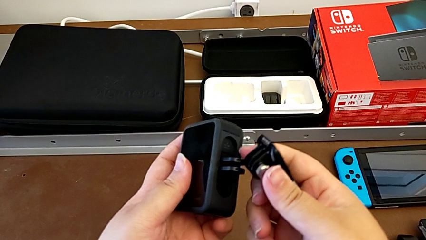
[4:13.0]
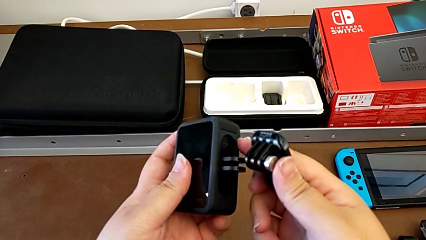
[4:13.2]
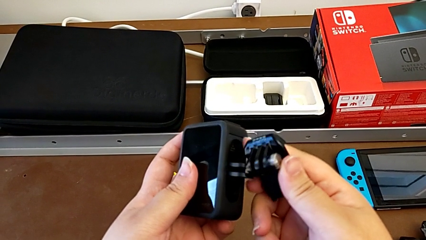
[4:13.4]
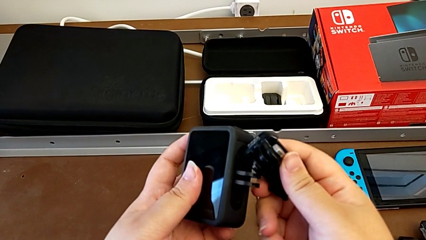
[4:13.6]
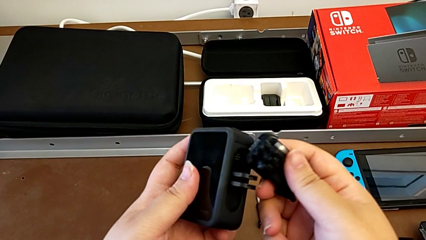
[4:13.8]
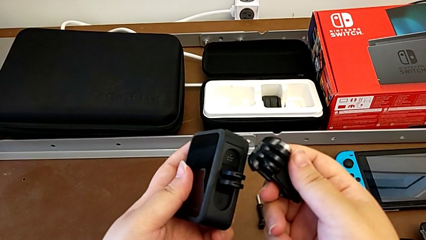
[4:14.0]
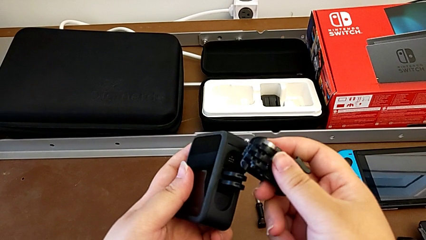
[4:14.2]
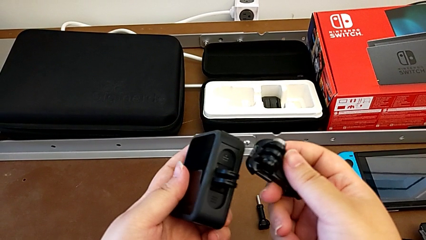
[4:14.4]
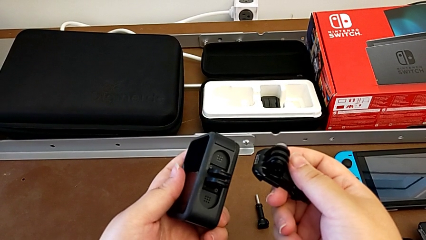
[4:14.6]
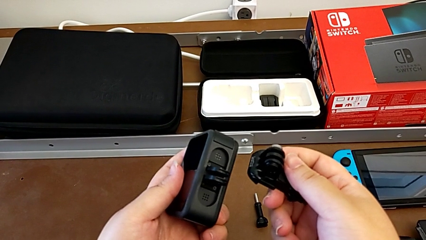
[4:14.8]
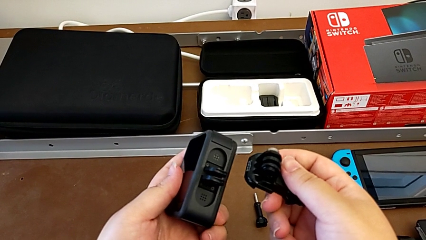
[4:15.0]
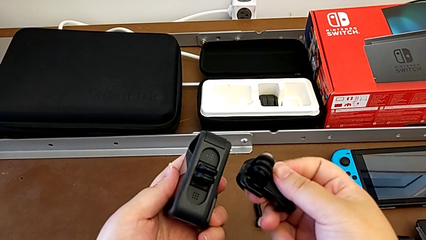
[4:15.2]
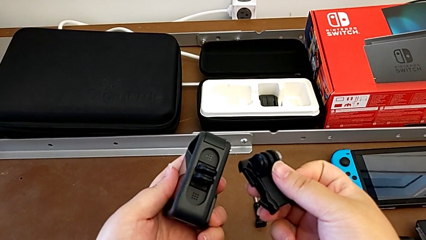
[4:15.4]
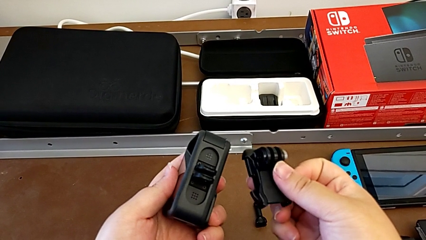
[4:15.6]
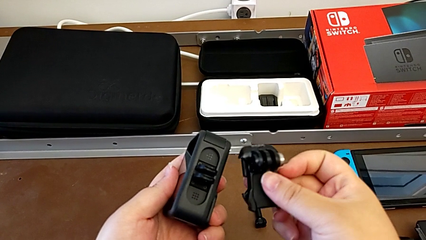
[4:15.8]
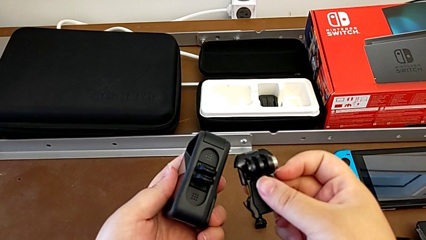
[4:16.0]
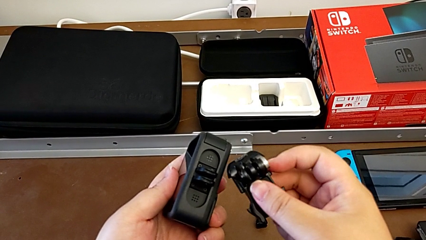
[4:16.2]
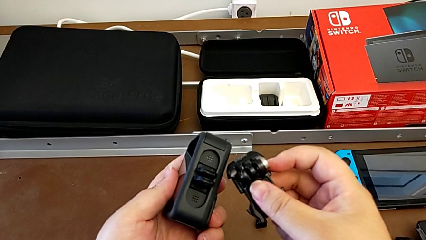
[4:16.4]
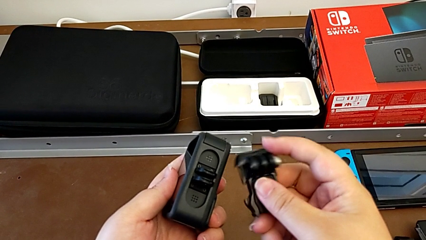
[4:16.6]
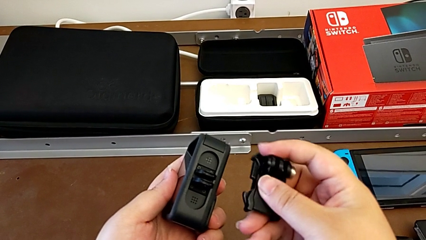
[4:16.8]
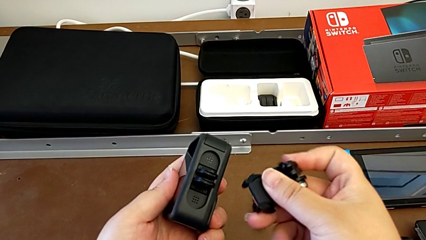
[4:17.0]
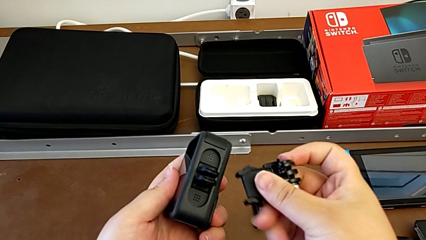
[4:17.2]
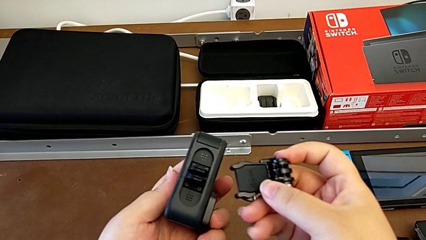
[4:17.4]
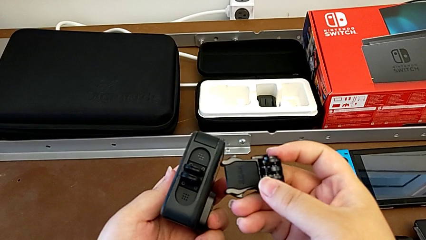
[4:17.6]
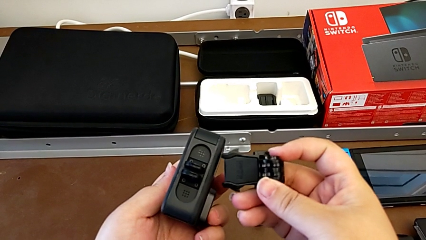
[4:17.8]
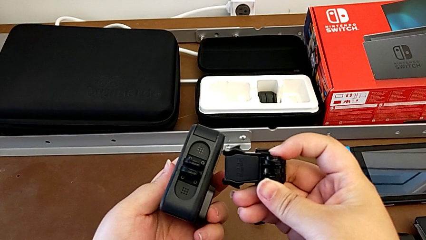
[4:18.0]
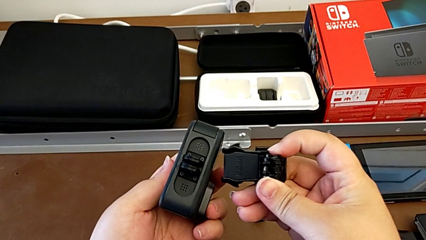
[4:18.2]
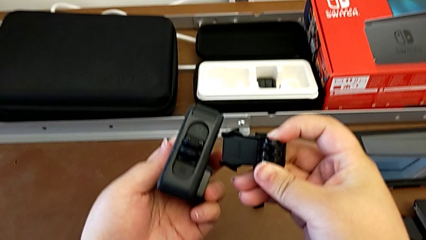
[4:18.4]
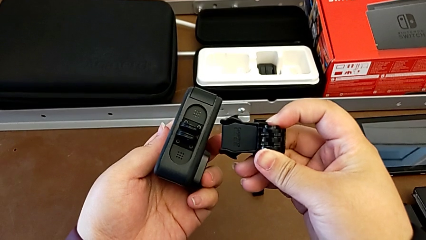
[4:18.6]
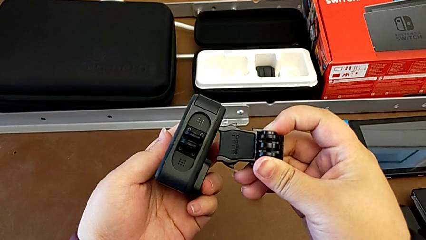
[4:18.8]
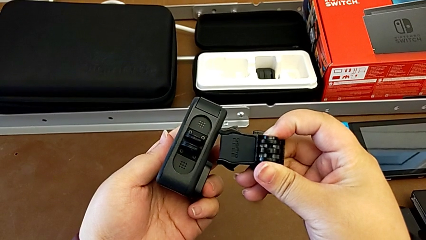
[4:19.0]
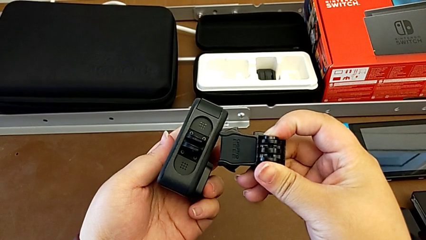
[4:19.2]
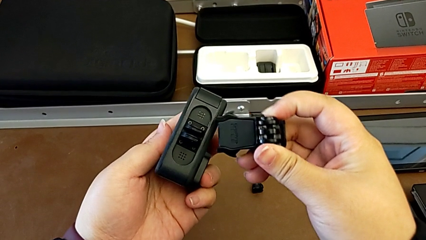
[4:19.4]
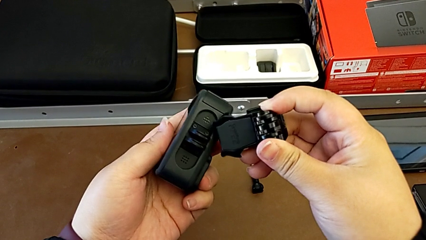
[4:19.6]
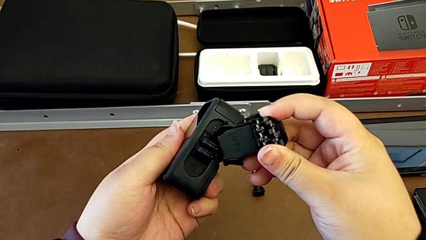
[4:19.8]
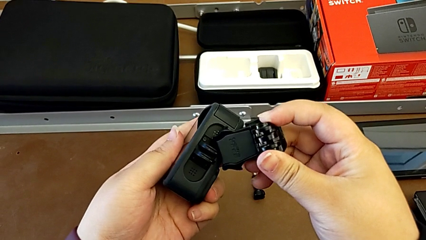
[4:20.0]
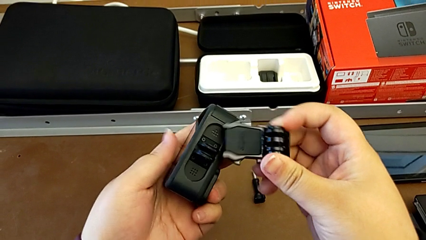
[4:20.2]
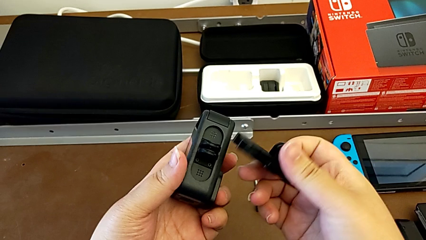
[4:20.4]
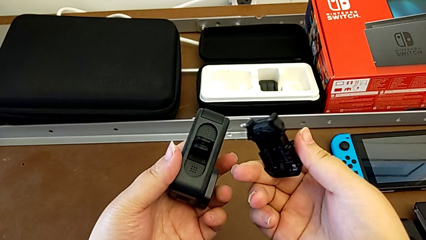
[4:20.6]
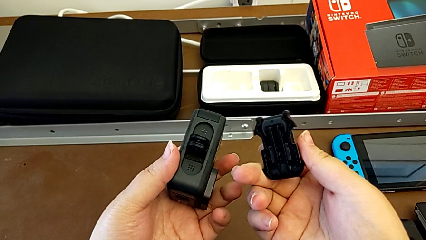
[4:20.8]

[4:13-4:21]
The camera wearer is inspecting the GoPro and the strap. They hold the GoPro.

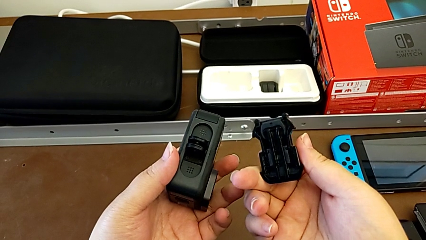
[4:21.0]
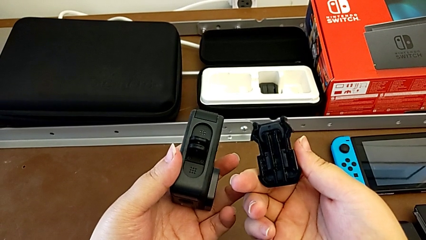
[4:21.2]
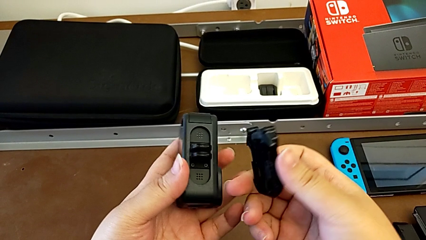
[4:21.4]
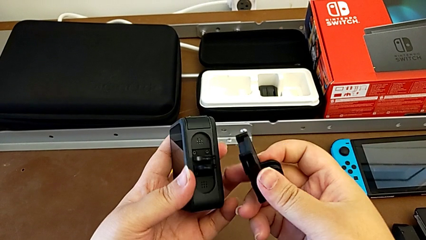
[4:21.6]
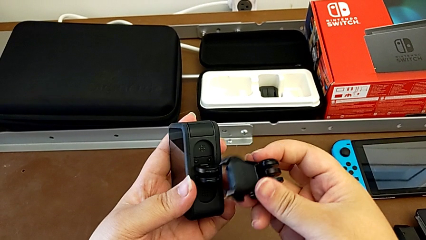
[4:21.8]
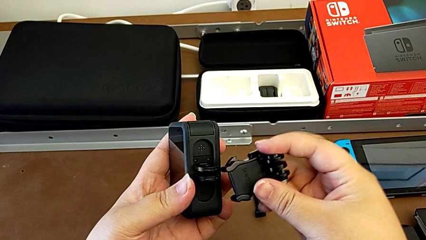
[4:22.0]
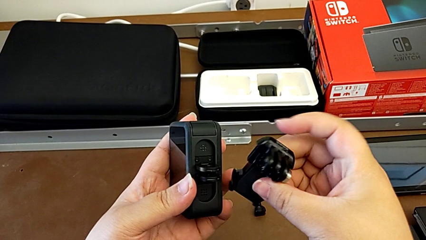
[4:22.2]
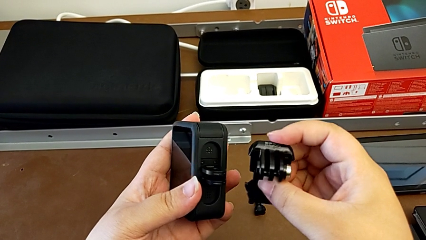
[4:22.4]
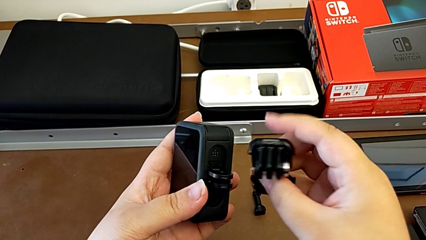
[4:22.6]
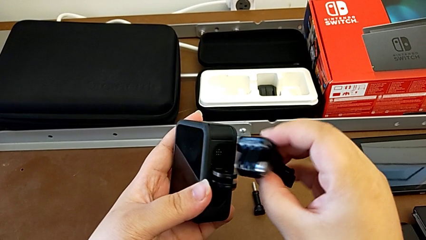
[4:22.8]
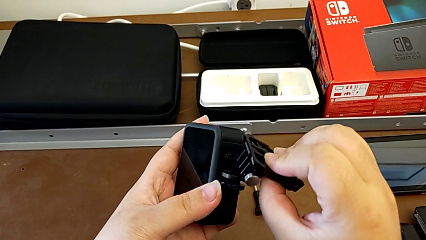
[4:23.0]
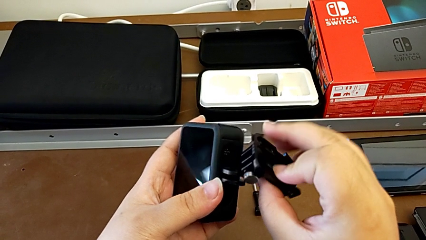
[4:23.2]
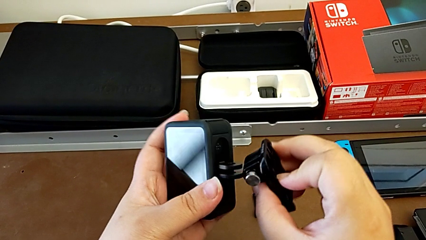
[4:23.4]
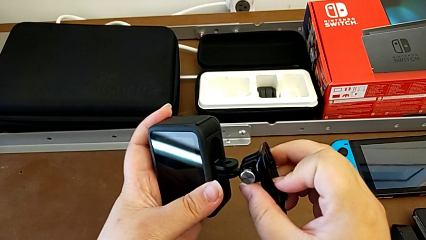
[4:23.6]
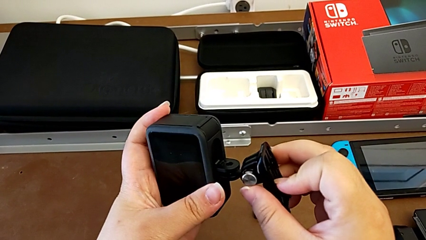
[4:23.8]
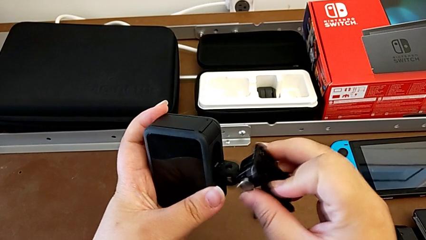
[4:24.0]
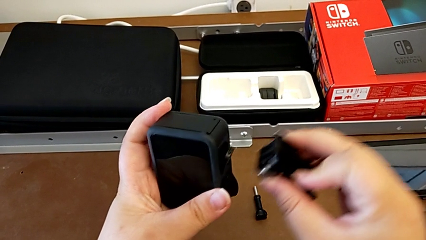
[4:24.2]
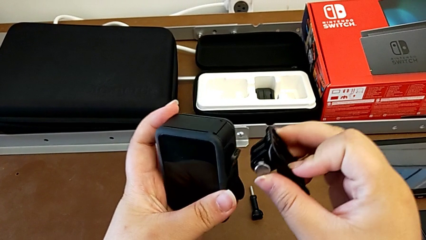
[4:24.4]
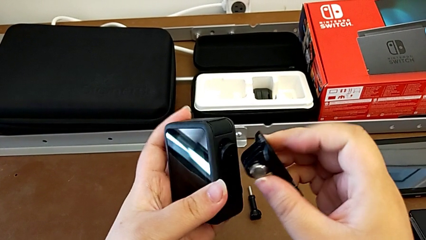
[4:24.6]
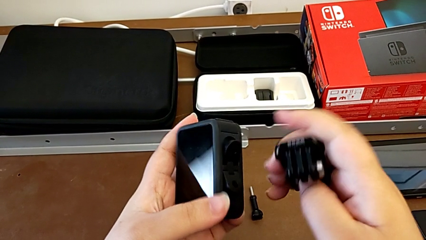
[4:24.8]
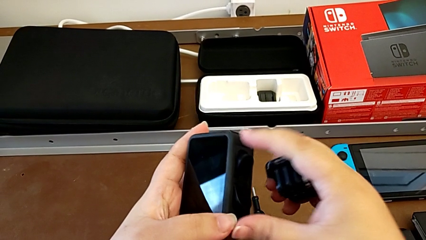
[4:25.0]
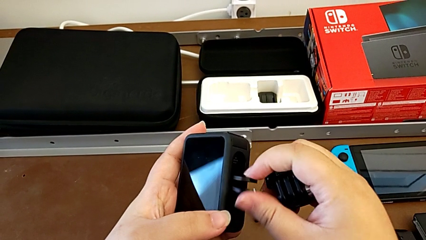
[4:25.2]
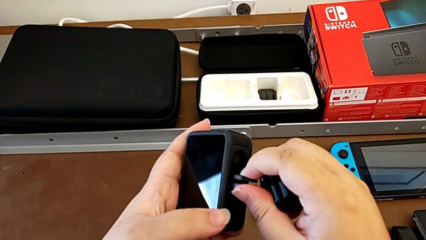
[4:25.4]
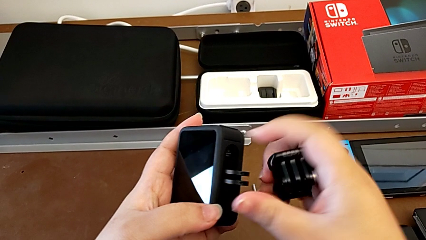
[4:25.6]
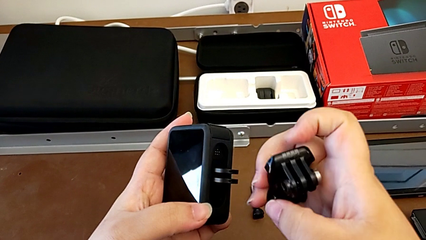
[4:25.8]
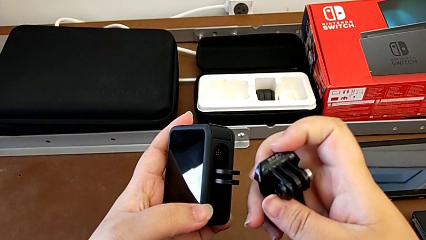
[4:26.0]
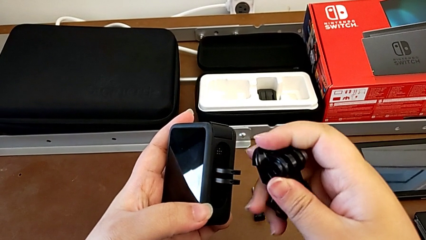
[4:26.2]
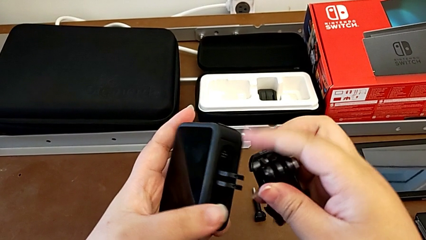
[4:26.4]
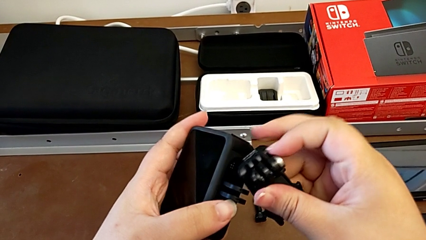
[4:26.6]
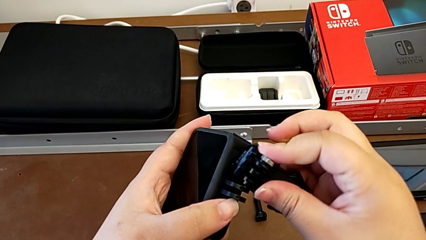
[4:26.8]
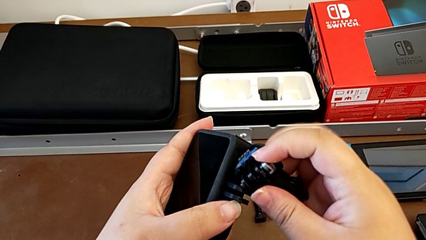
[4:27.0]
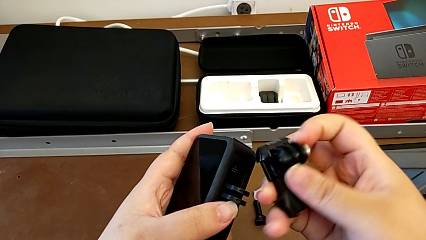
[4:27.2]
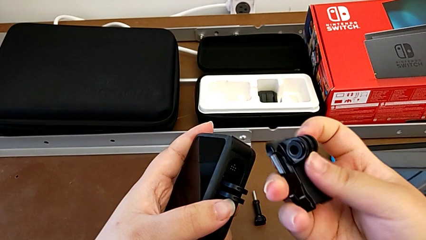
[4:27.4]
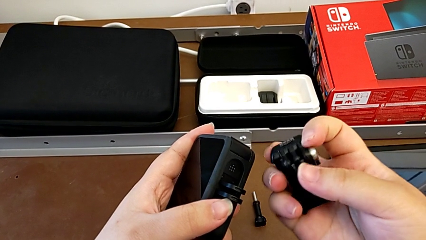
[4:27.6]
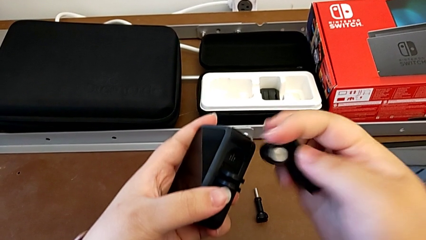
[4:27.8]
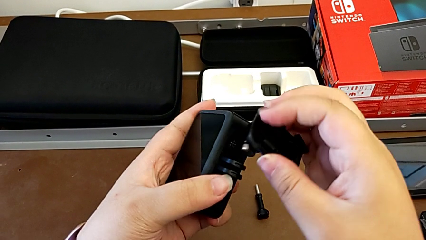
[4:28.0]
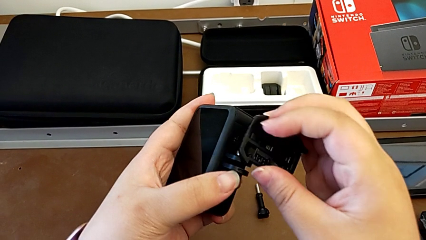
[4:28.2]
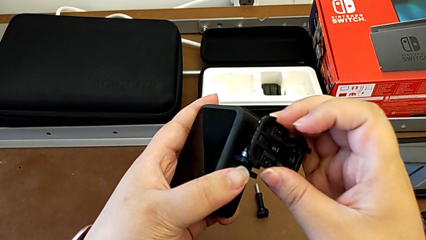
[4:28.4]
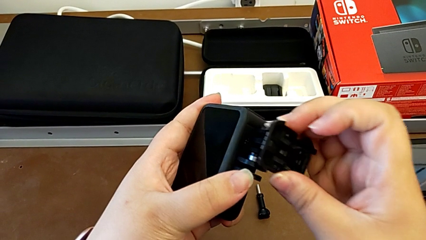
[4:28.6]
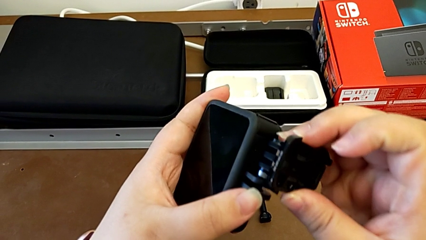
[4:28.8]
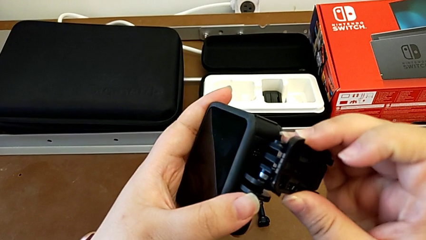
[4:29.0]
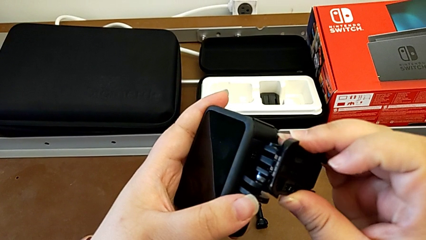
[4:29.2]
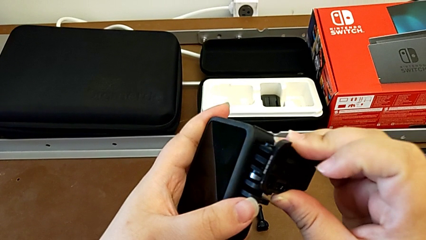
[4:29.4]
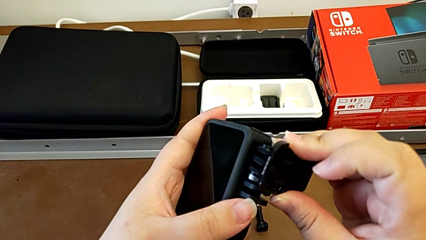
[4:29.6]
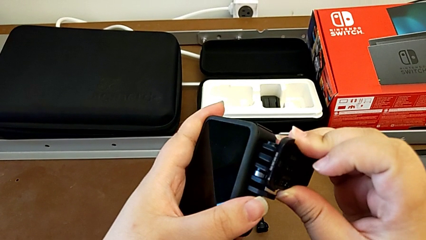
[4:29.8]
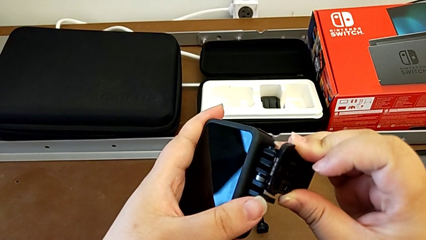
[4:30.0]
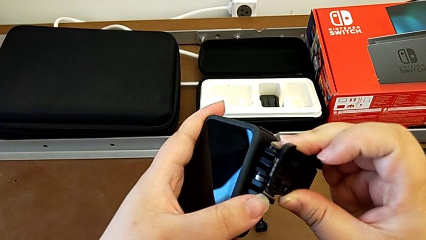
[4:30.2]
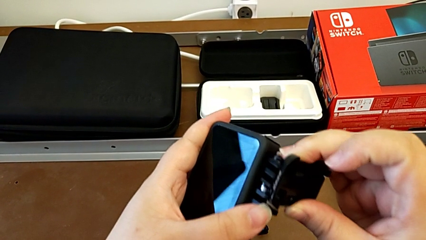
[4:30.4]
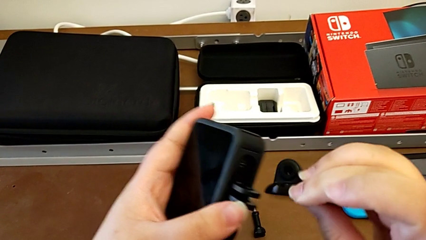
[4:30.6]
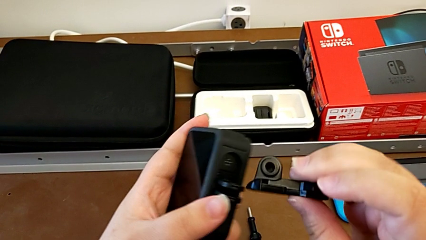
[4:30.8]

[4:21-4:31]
The camera wearer is attaching the GoPro to the strap. They inspect the GoPro.
